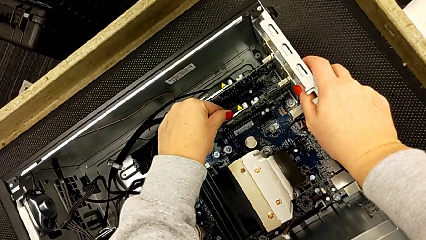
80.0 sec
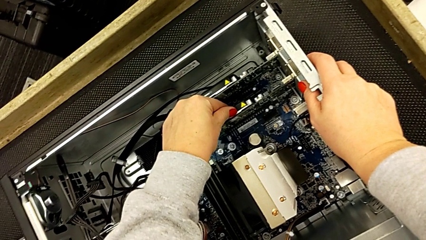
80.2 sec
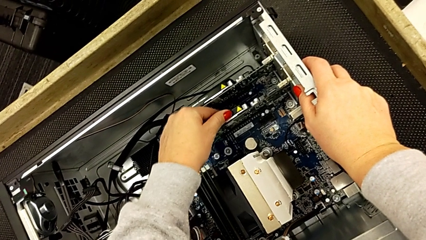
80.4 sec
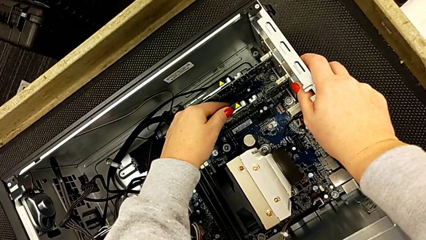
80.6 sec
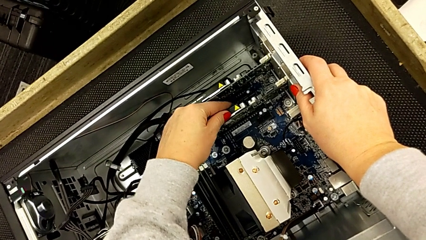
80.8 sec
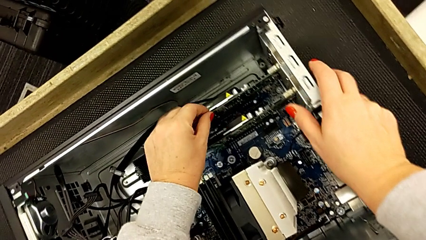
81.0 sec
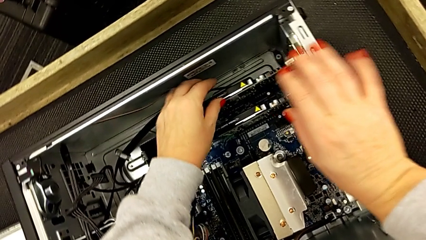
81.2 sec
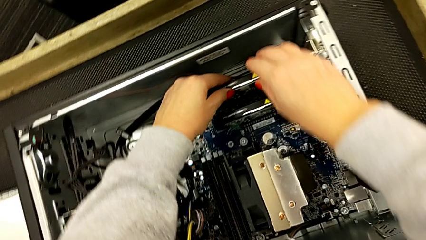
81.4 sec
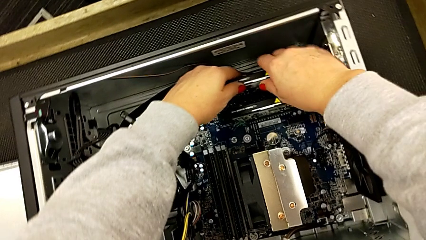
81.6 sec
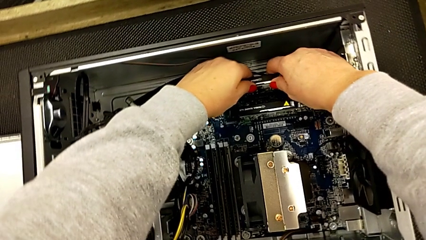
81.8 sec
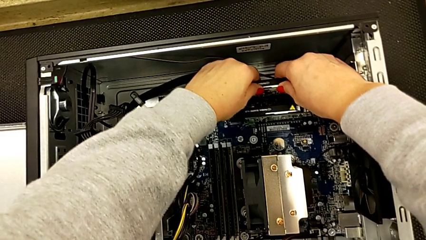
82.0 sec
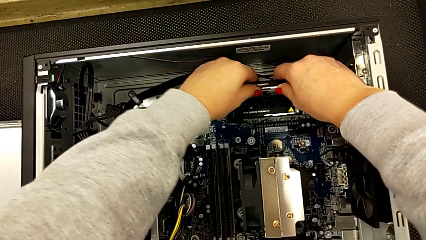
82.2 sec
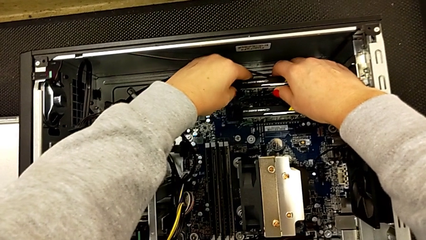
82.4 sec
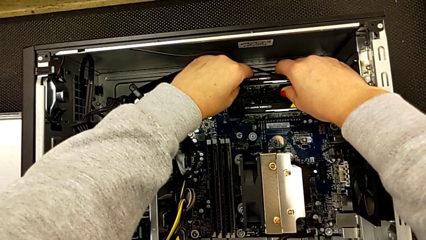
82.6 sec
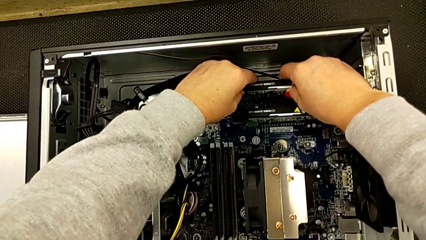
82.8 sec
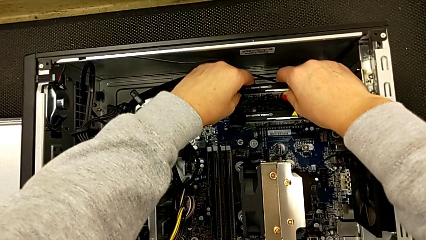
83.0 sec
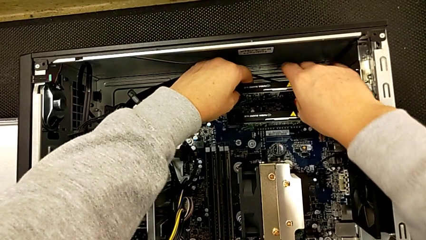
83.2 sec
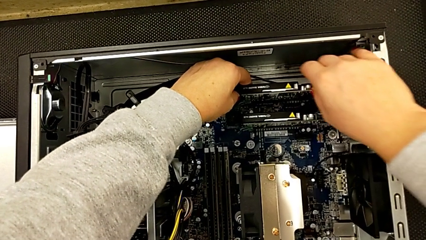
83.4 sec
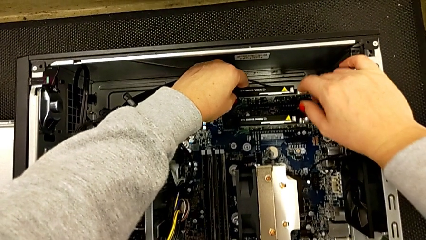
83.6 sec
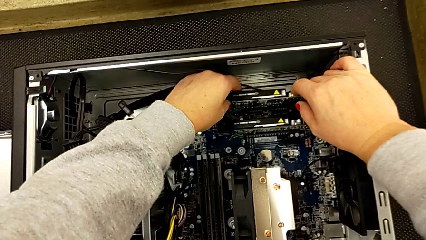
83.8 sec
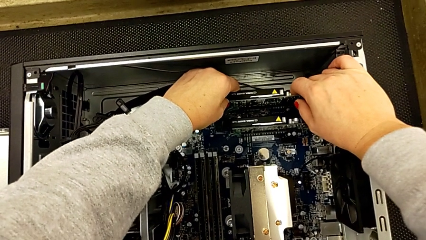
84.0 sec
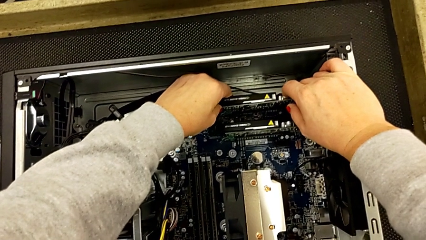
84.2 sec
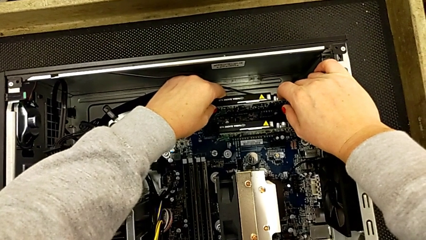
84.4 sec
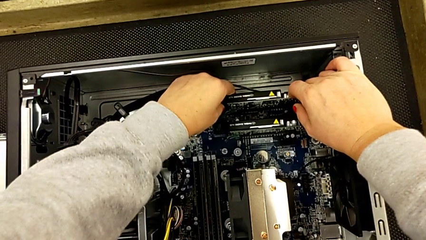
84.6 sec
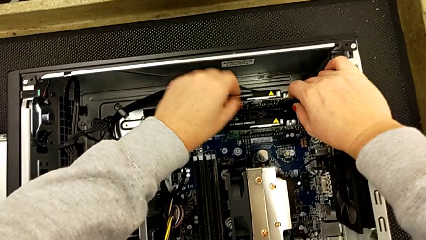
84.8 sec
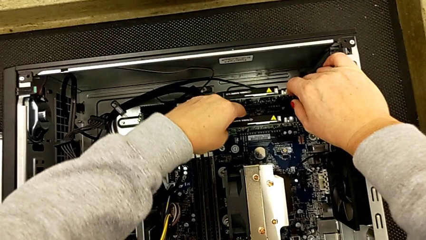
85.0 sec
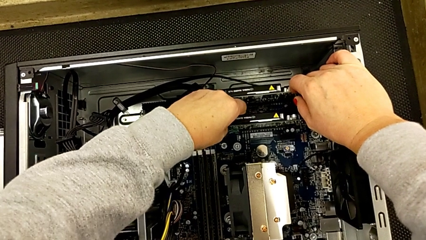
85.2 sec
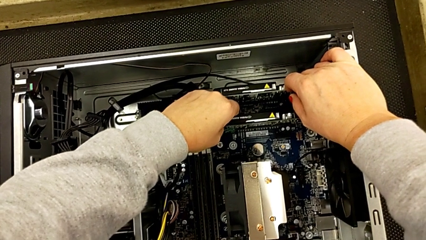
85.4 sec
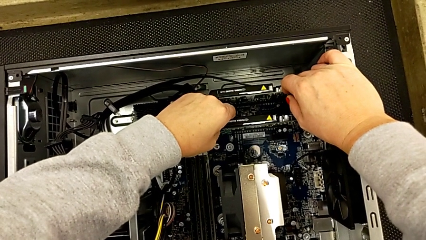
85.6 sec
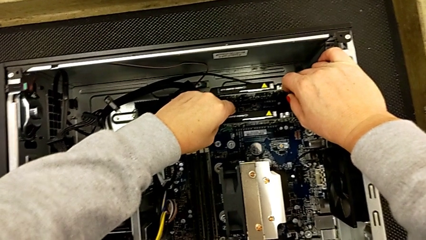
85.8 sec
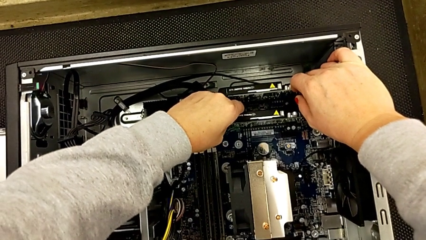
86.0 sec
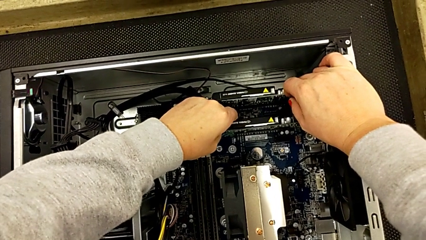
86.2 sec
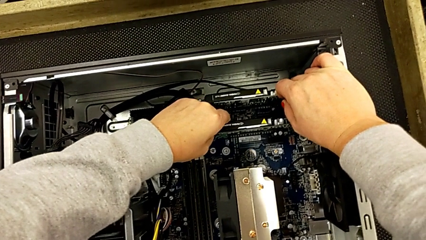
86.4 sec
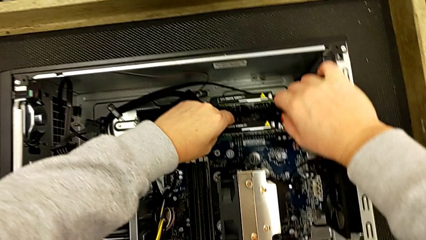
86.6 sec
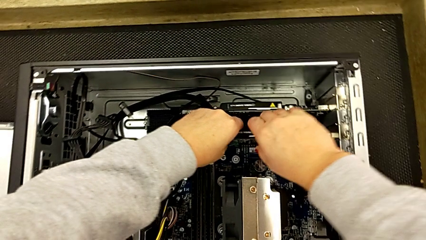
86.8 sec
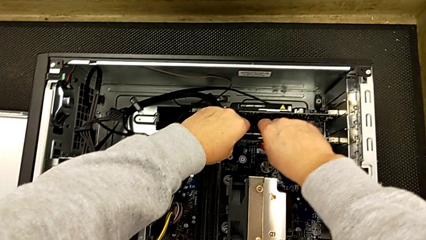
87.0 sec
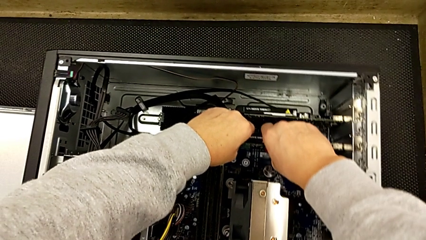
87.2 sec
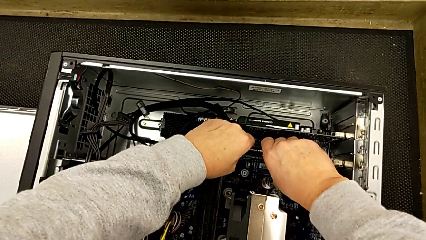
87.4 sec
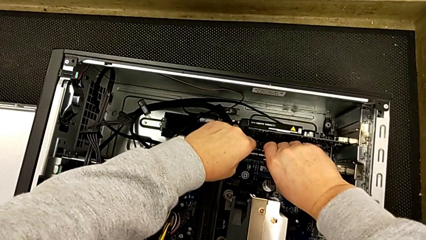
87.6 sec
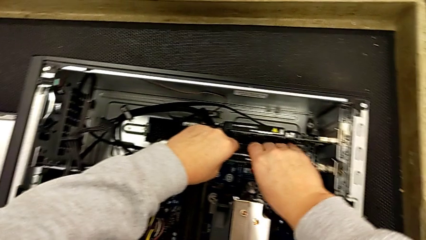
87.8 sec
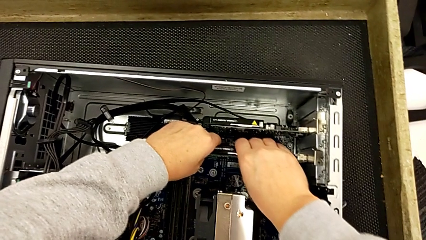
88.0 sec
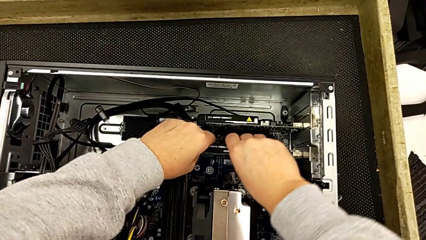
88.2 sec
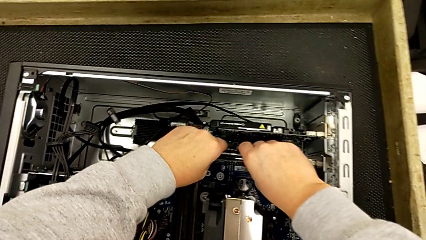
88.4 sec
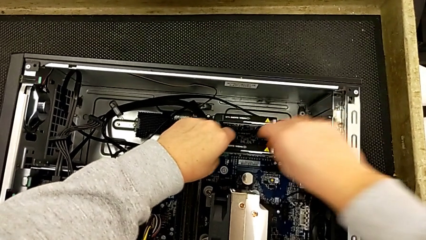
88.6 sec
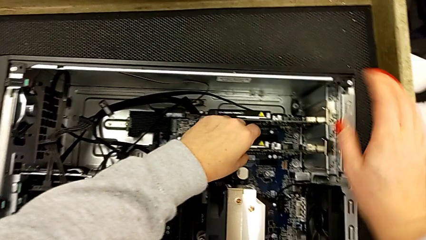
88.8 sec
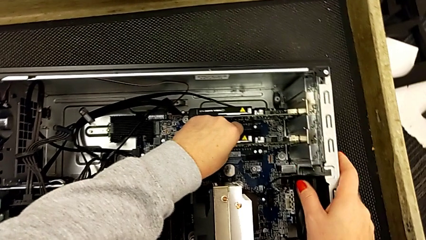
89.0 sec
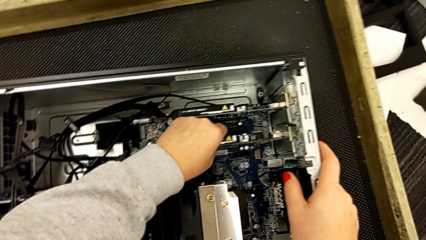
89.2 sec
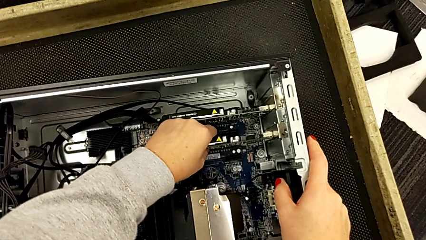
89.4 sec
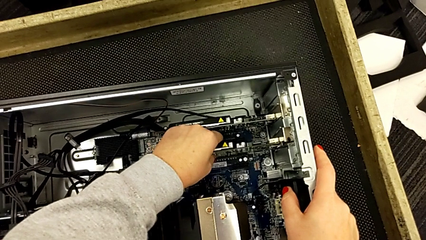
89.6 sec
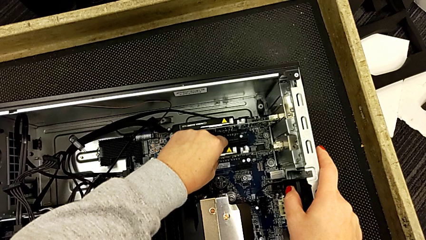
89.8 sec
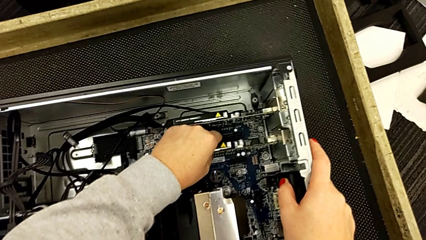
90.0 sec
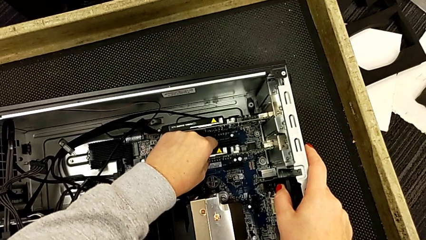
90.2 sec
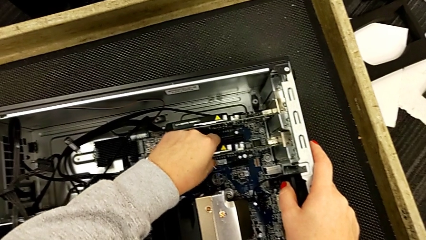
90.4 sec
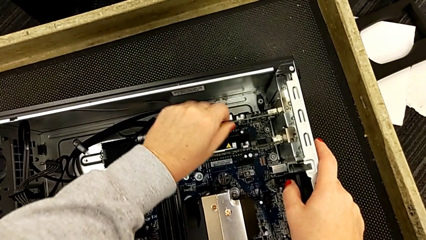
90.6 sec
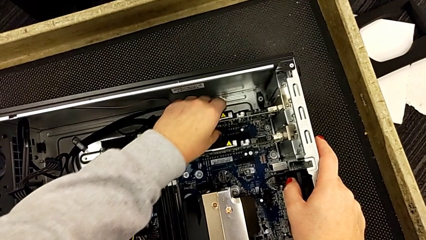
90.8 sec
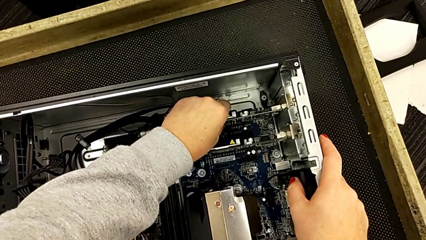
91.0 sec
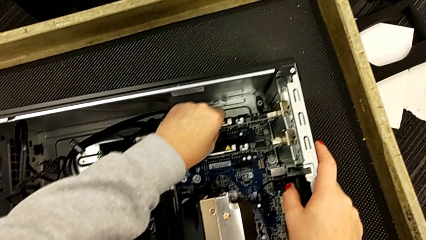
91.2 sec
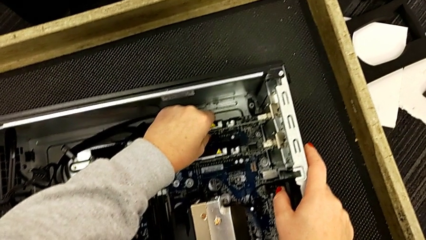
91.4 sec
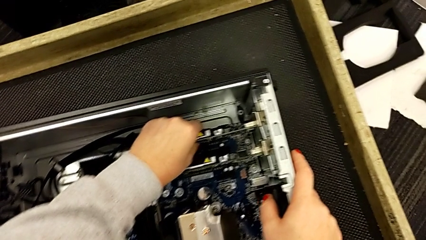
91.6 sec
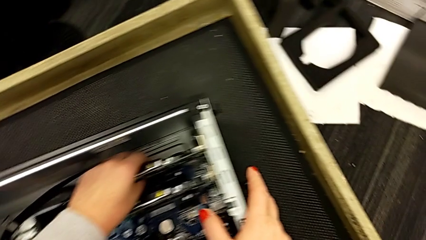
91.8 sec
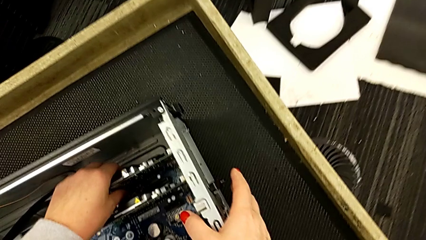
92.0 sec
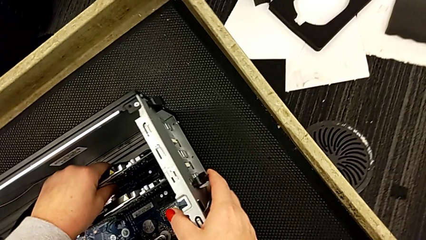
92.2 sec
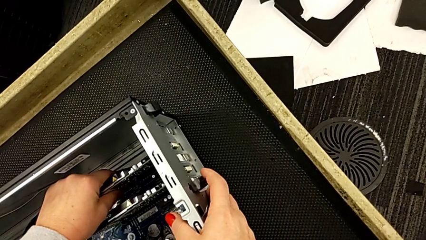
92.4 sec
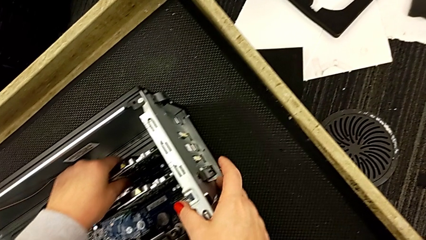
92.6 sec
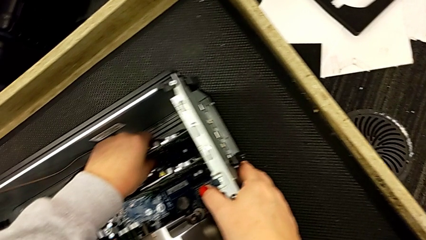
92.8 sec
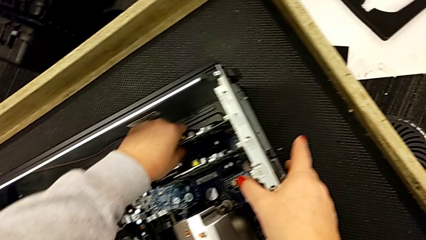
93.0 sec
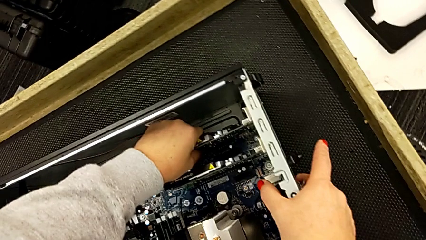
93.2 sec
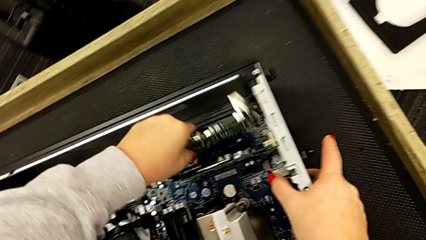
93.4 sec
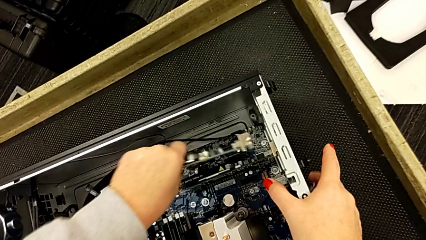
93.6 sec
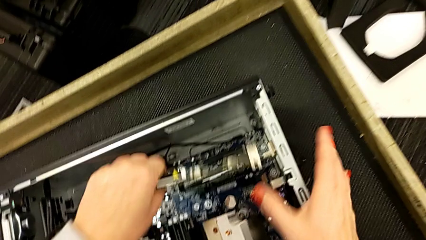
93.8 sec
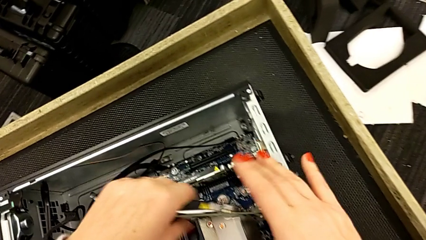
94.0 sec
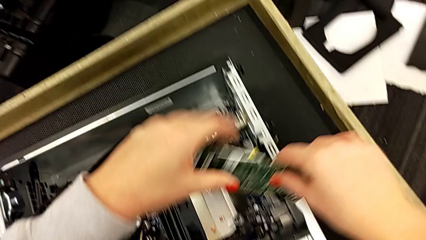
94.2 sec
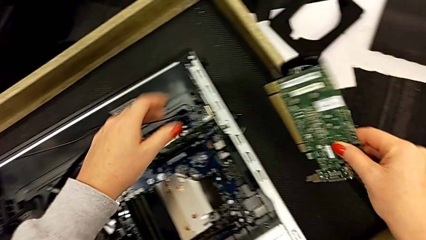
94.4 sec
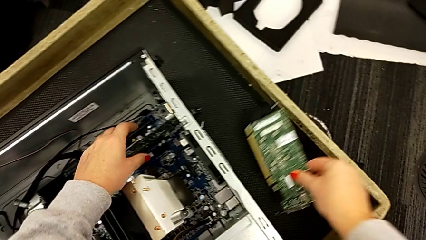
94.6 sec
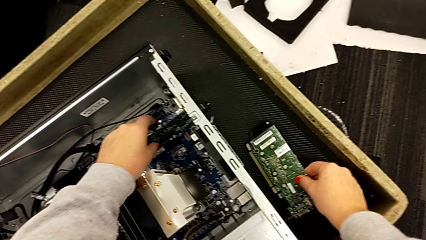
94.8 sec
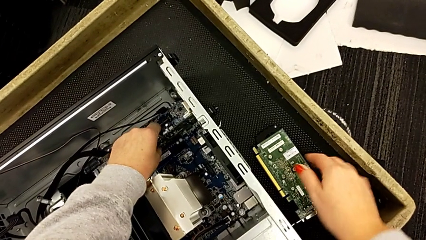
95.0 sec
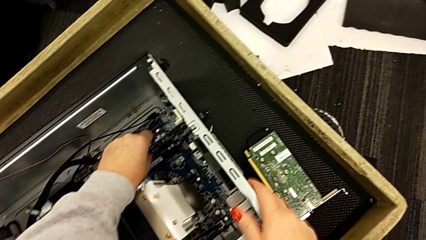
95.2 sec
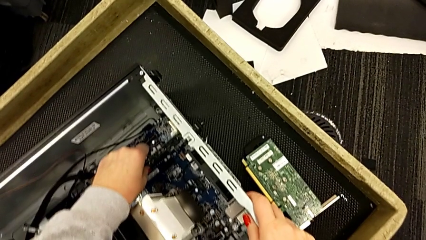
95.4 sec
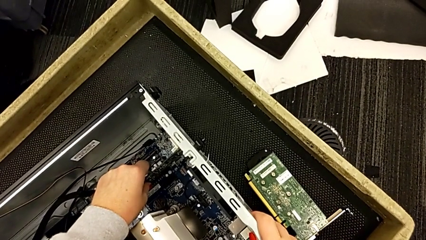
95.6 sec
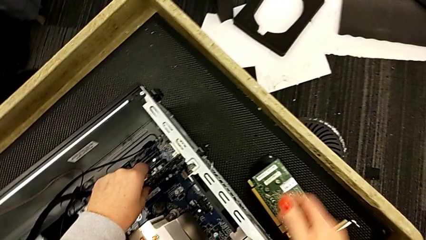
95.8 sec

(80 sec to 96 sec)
The camera wearer is disassembling the graphic card. They withdraw the first graphic card and place it.
